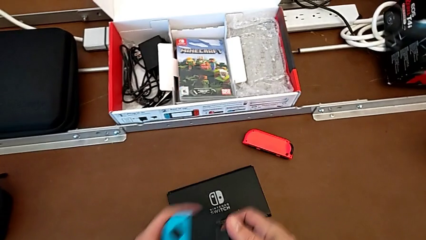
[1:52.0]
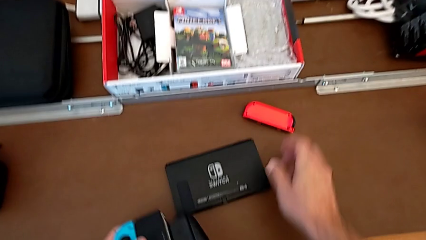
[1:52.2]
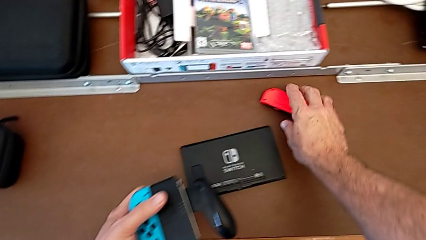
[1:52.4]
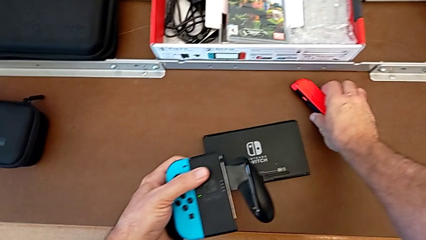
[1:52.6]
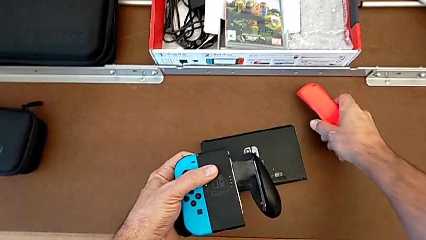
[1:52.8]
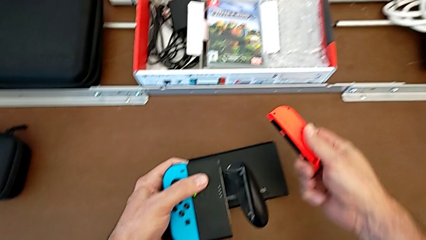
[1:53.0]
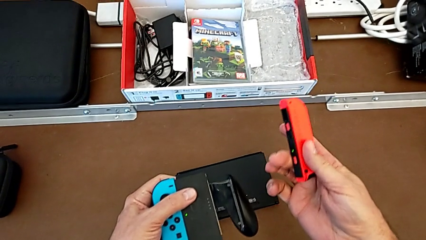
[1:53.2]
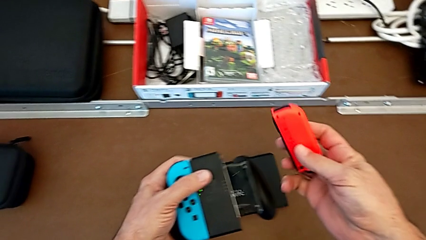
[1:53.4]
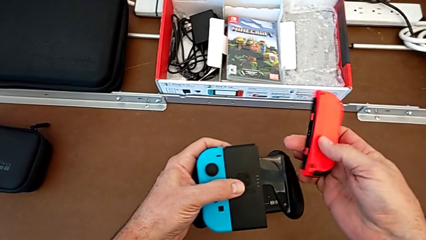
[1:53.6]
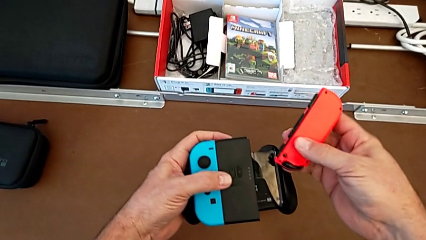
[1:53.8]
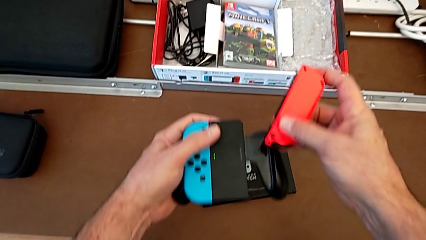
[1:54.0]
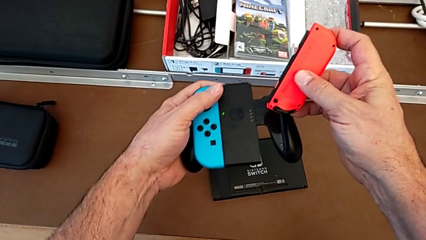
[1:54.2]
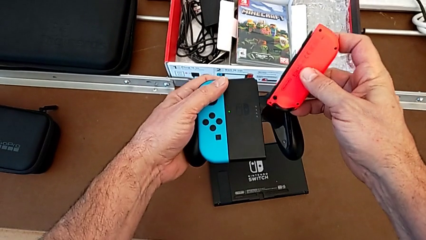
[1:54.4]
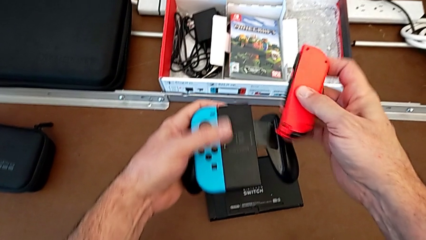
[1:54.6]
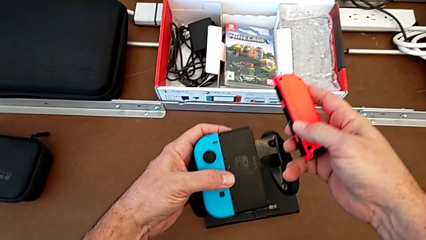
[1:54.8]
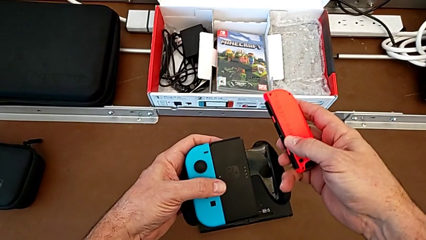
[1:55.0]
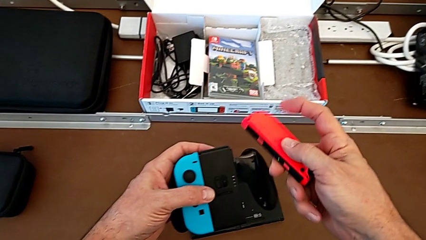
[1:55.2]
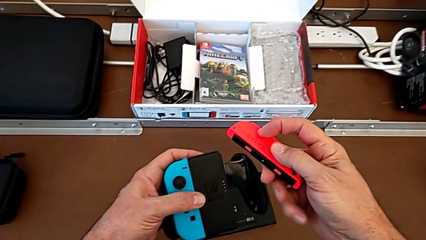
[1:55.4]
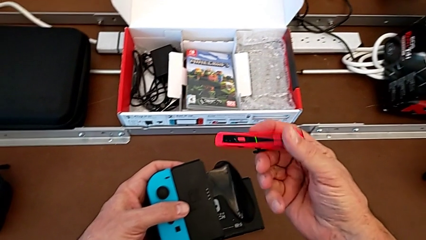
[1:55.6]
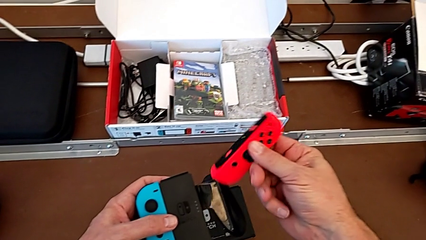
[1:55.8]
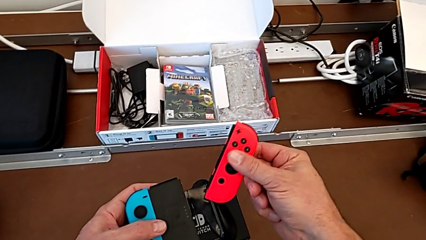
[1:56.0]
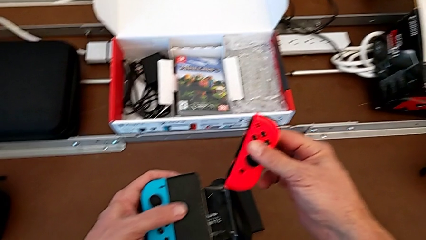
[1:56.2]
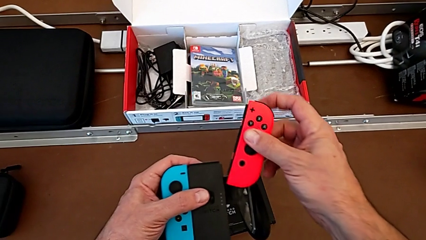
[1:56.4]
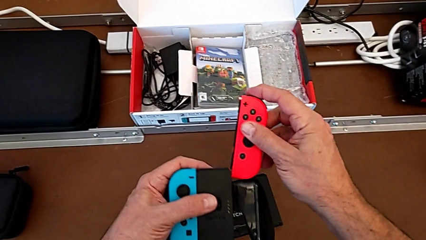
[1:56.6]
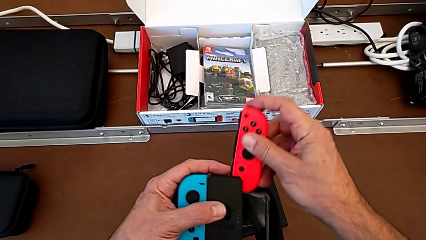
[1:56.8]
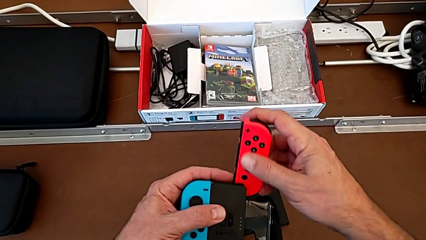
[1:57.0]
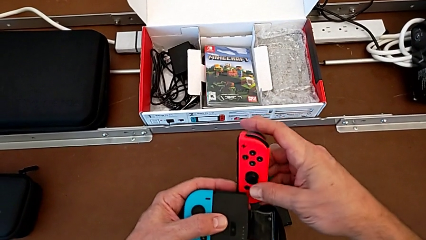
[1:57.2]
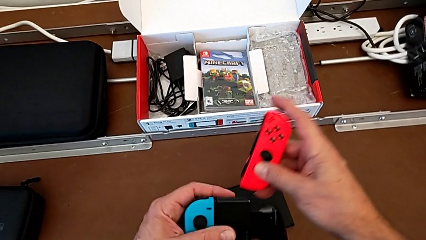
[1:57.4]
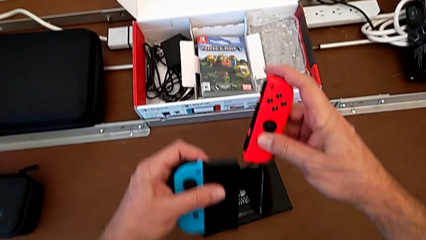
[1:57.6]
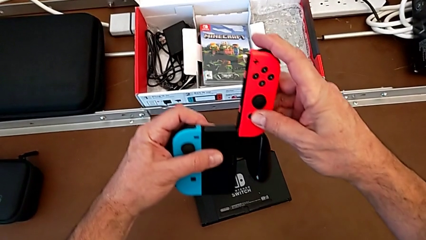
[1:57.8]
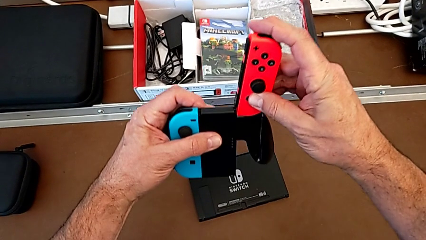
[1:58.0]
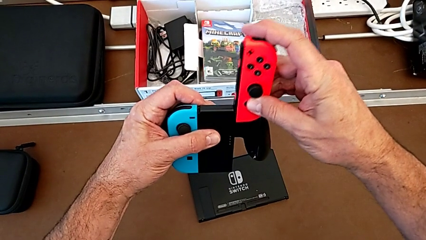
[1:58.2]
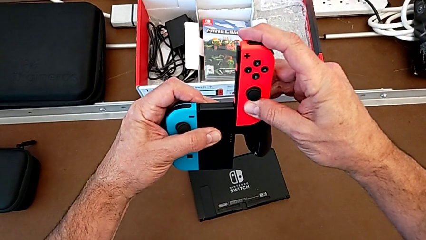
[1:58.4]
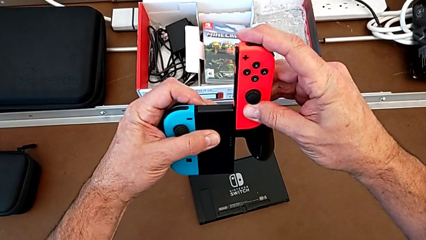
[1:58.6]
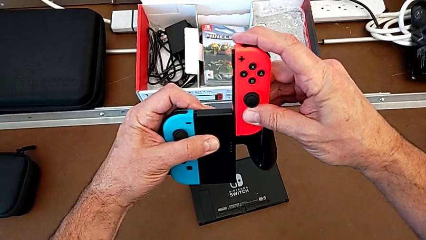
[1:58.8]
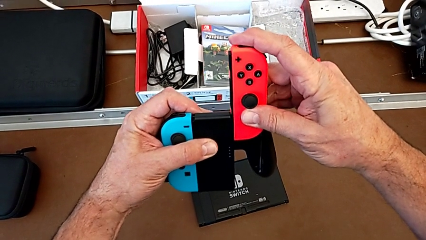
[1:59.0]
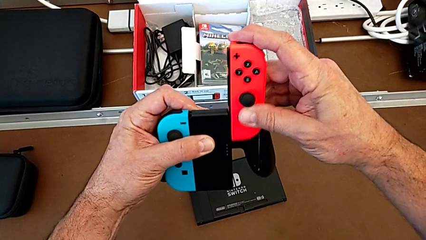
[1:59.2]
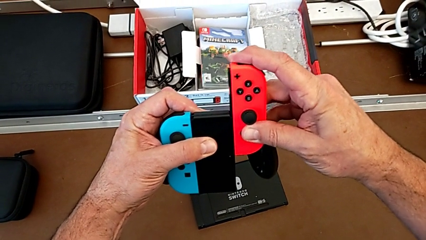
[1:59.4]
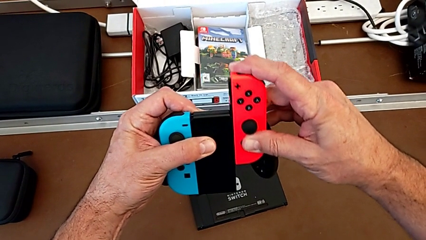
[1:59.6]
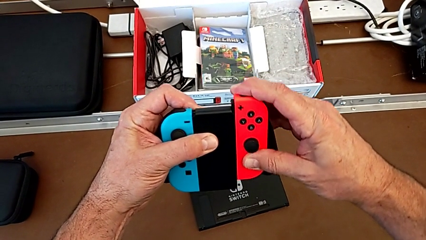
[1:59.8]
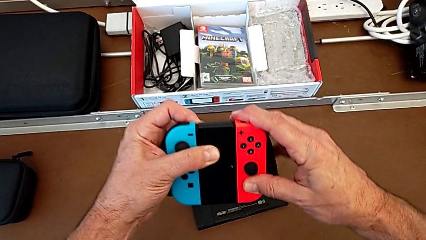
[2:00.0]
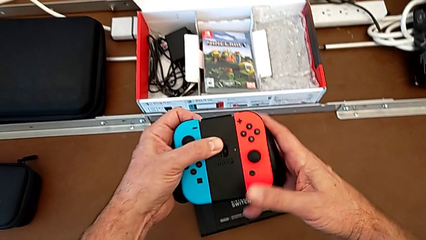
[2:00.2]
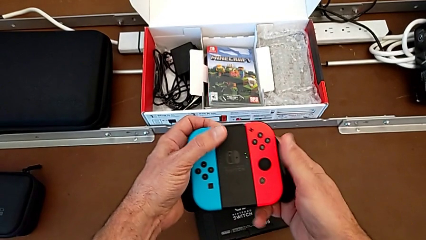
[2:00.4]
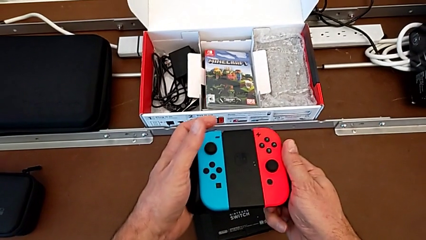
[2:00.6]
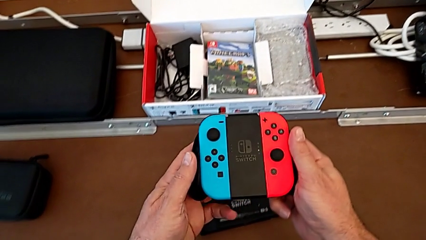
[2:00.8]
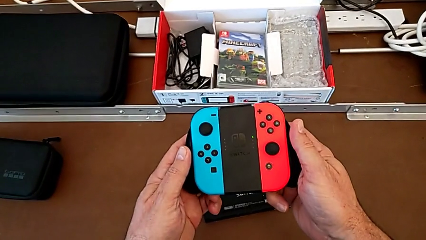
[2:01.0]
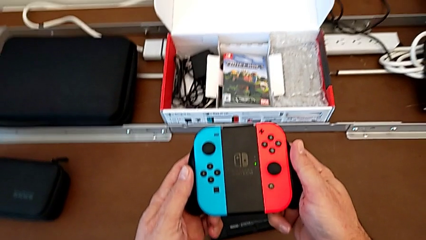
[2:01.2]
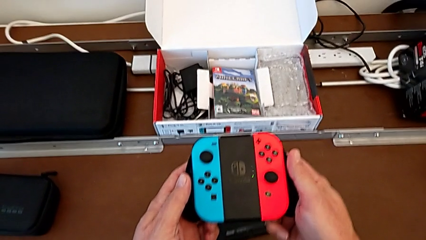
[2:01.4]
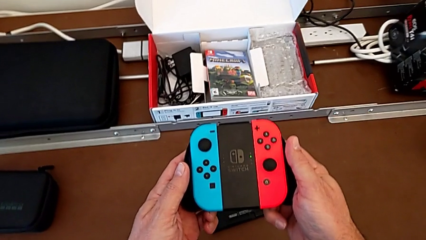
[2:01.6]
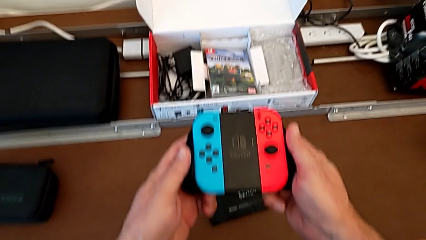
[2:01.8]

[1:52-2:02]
The camera wearer inserts the red Joy-Con controller into the comfort grip. They grab the red Joy-Con controller, inspect it, flip it, insert it and assemble it.

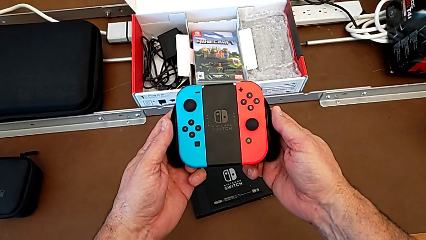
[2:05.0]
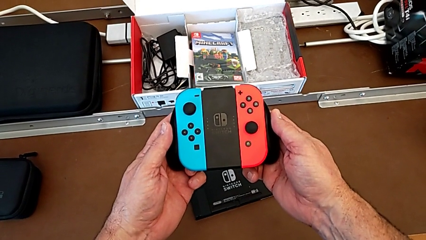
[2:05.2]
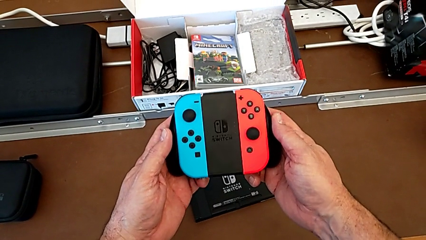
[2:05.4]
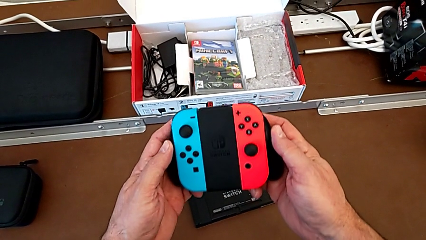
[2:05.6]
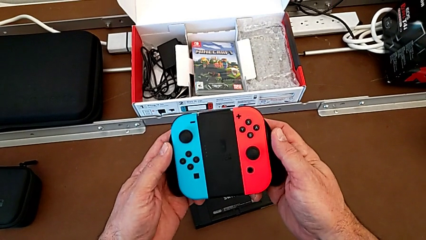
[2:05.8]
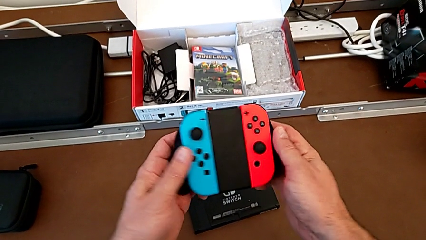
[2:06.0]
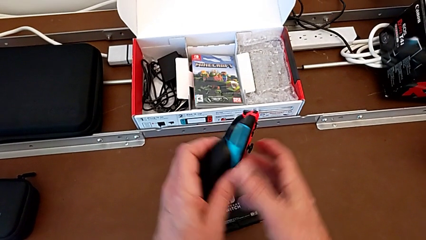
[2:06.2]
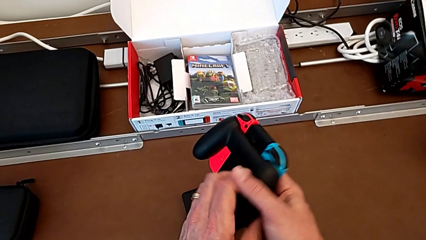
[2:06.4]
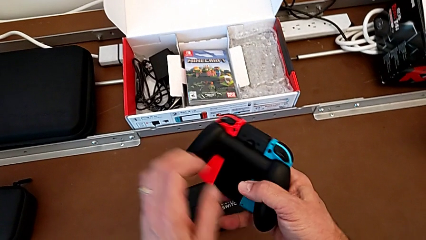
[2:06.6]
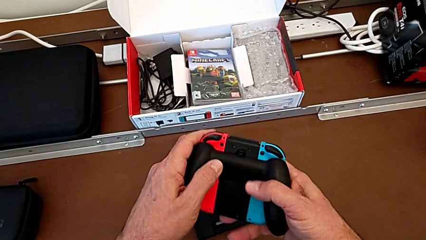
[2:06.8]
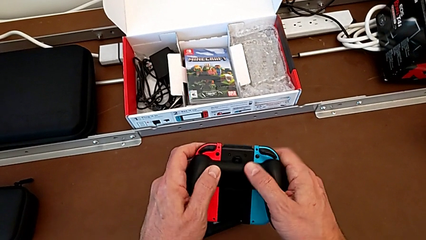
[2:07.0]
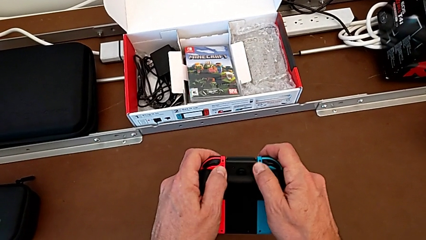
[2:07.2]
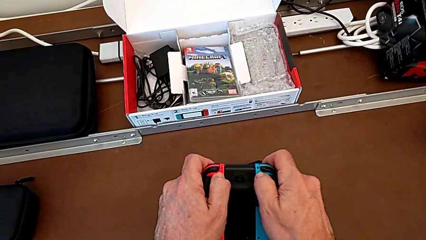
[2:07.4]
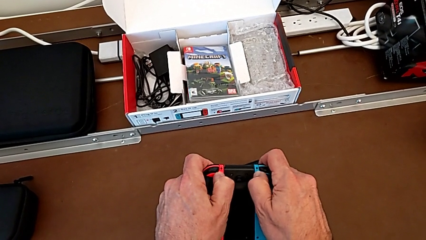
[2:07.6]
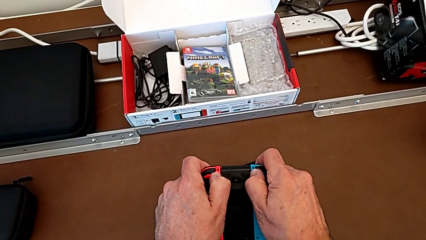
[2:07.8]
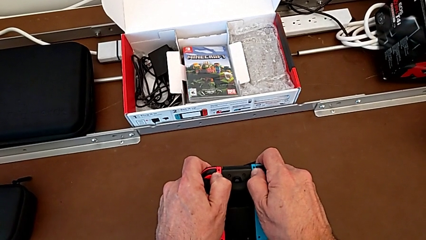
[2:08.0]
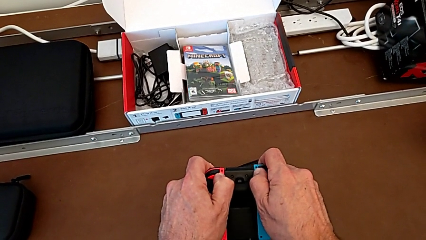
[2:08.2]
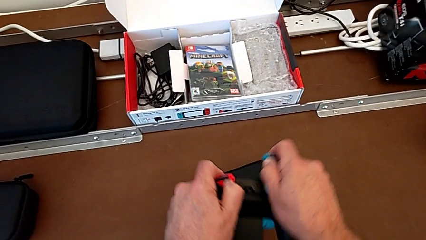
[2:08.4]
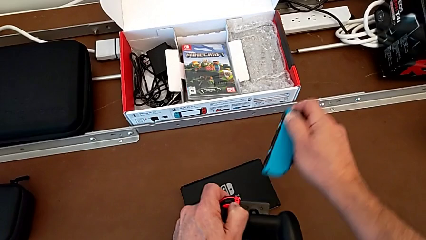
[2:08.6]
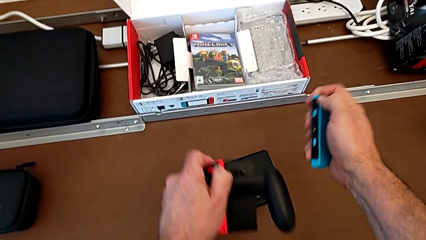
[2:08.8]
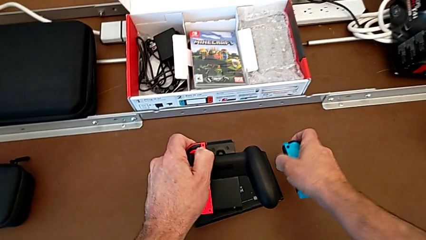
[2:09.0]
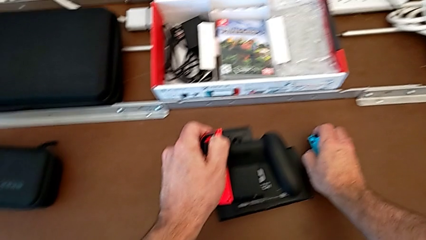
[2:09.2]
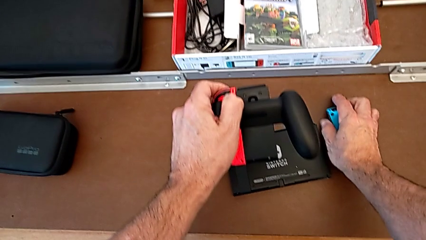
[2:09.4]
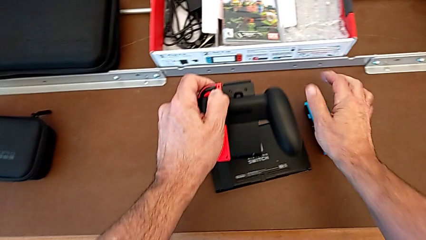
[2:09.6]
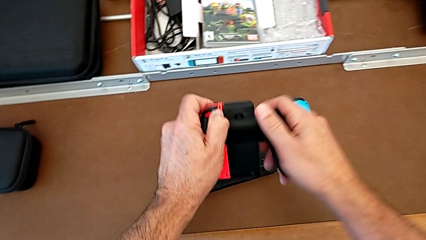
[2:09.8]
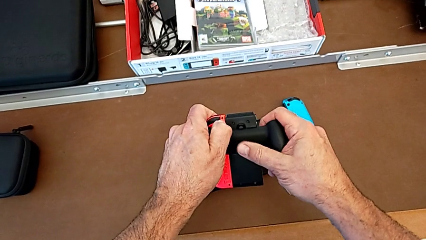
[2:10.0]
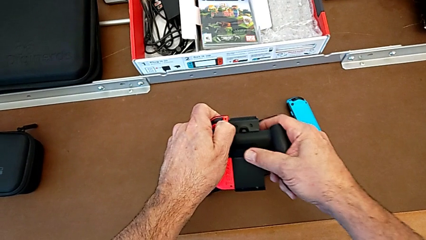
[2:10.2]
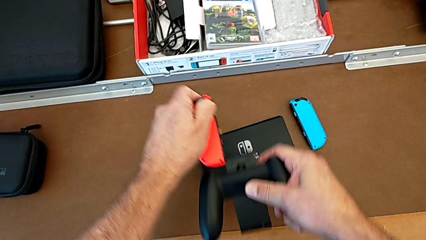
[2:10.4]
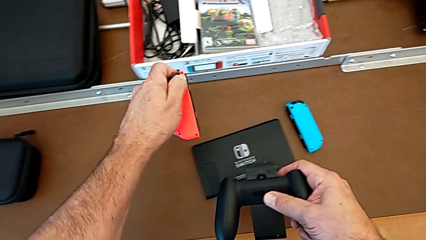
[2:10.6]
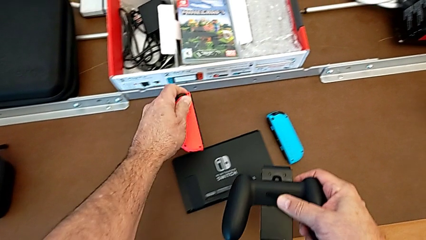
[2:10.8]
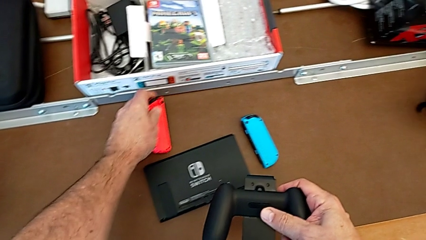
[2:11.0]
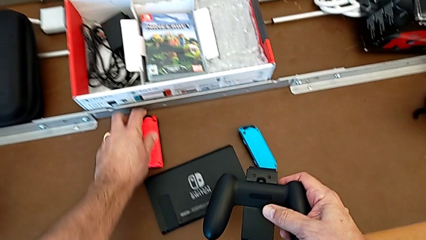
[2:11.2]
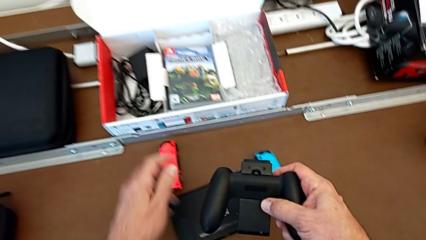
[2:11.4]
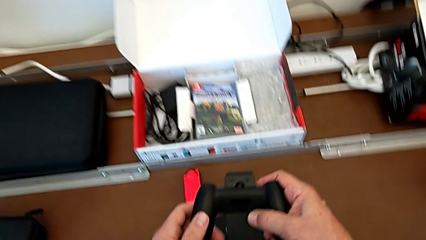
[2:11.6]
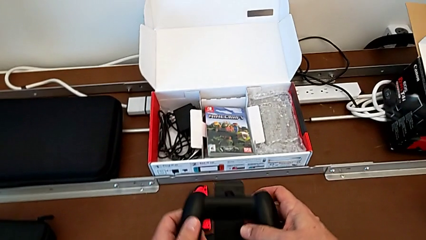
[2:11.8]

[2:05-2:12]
The camera wearer removes the Joy-Con controllers from the comfort grip. They turn the comfort grip, press the rounded button, withdraw the blue Joy-Con controller, place it and withdraw the red Joy-Con controller.
